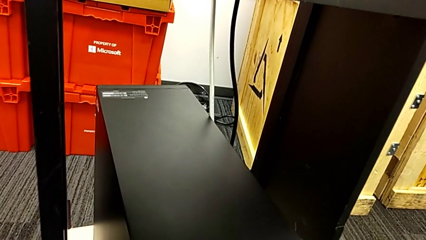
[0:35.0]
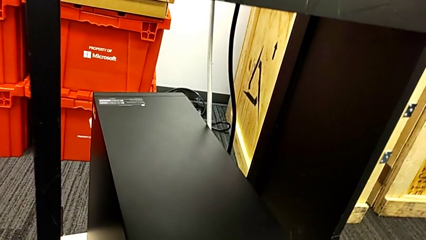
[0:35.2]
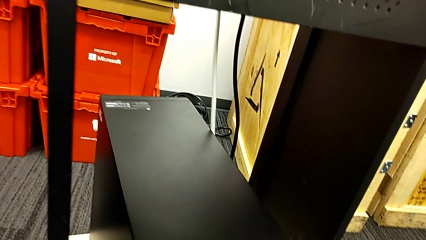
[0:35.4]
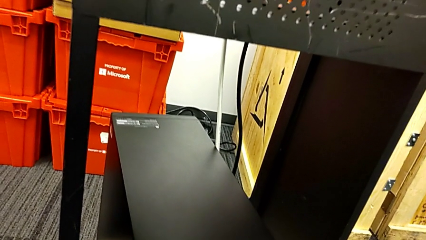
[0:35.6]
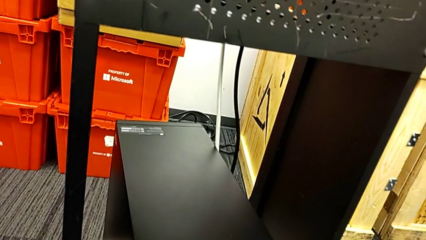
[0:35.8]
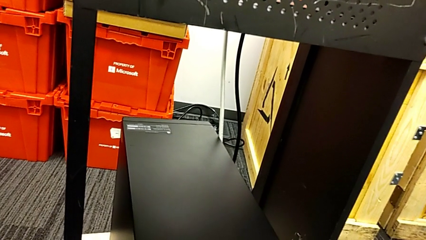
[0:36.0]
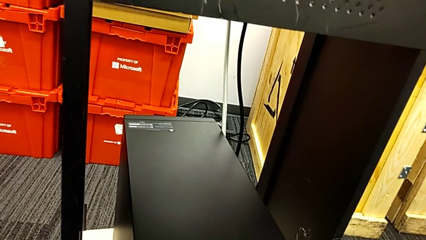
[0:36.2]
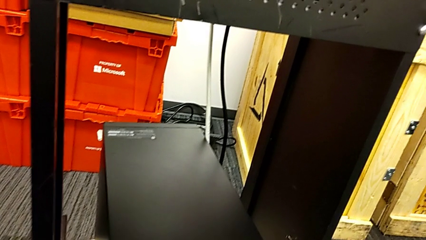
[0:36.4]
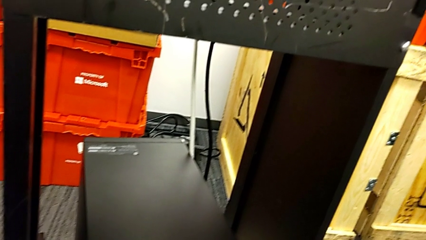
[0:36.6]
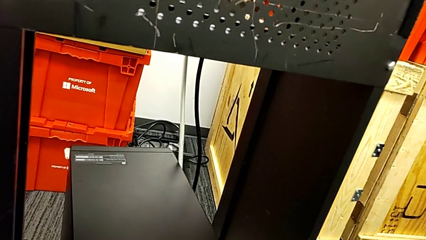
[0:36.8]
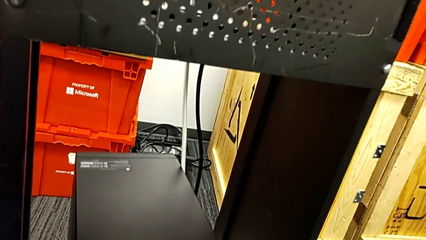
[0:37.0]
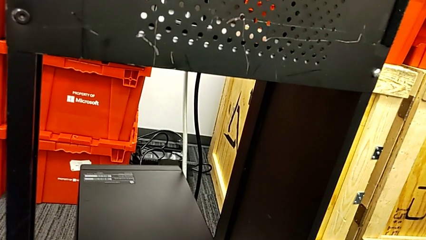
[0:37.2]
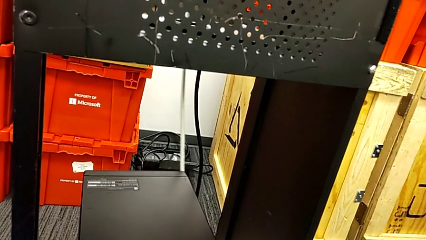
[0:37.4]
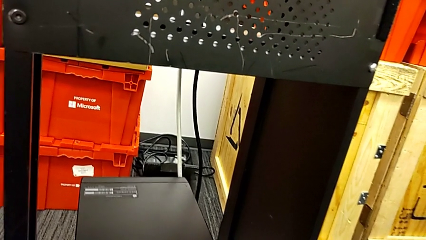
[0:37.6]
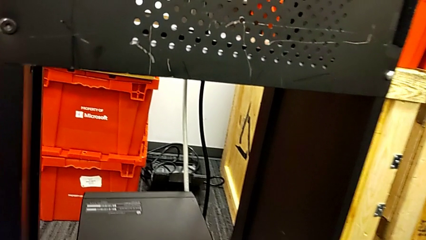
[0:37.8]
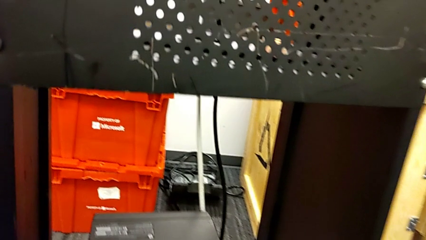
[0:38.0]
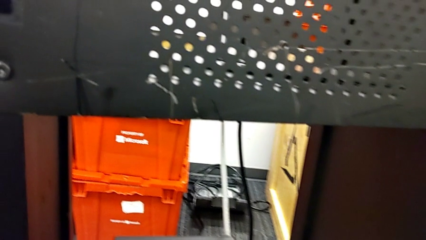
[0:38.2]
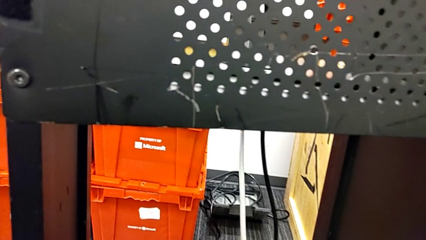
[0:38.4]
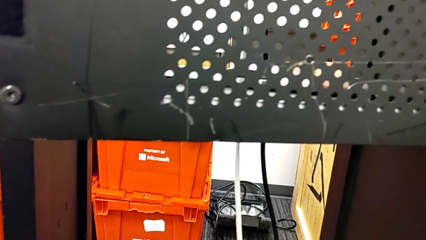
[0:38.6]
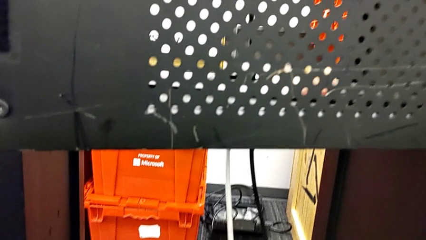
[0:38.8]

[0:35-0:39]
The camera wearer is detaching the cables from the computer tower. They keep holding the computer tower.

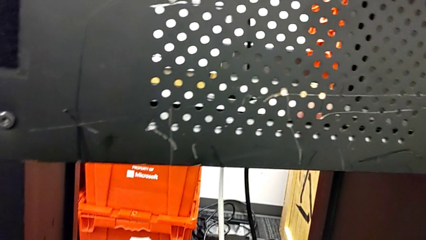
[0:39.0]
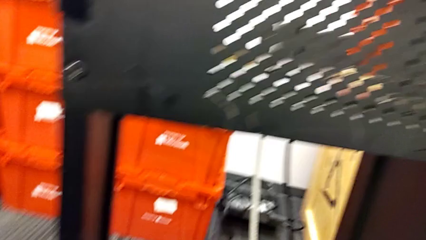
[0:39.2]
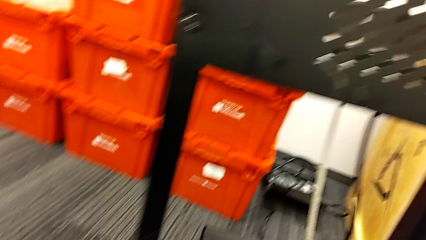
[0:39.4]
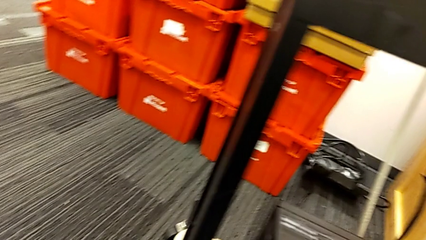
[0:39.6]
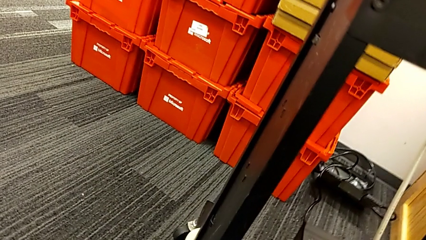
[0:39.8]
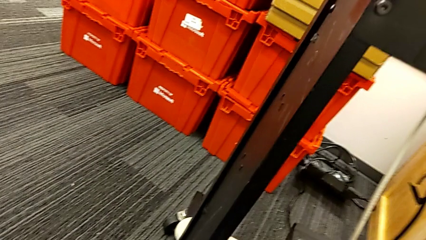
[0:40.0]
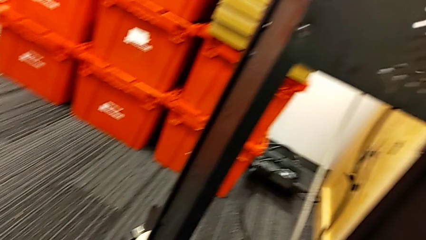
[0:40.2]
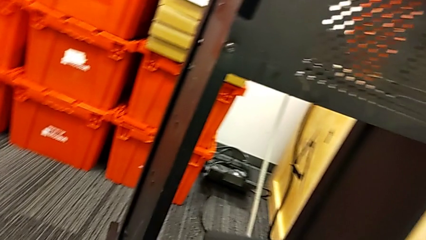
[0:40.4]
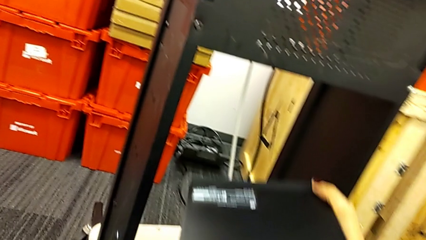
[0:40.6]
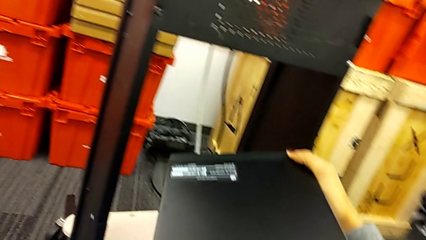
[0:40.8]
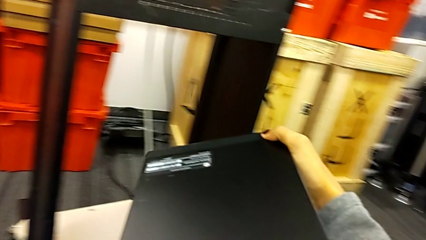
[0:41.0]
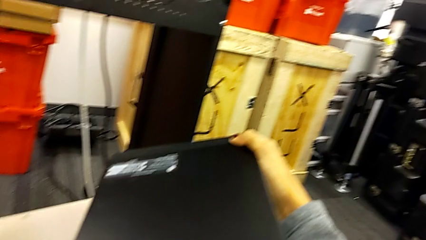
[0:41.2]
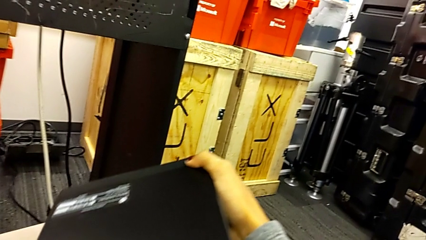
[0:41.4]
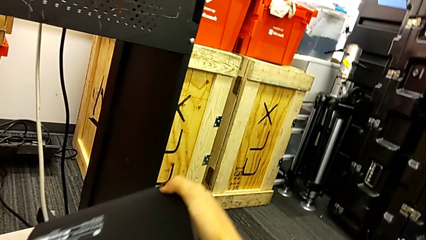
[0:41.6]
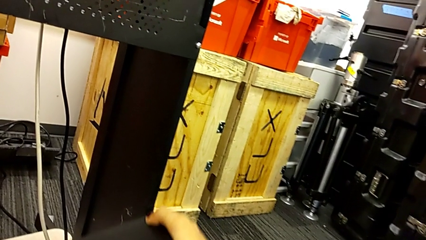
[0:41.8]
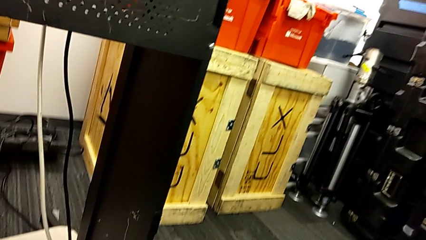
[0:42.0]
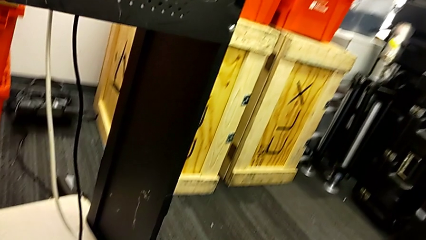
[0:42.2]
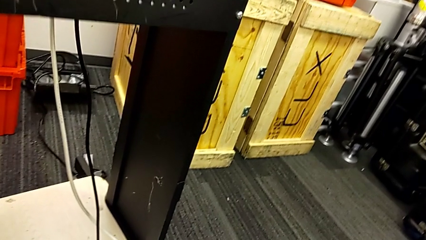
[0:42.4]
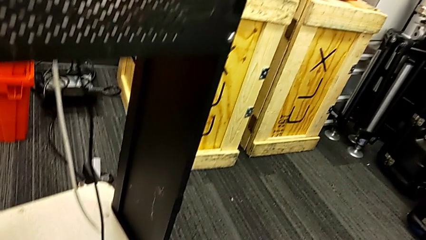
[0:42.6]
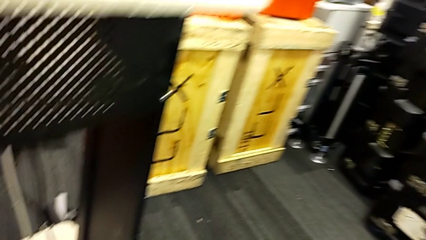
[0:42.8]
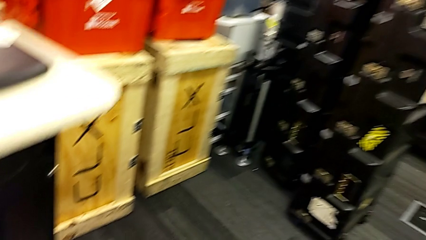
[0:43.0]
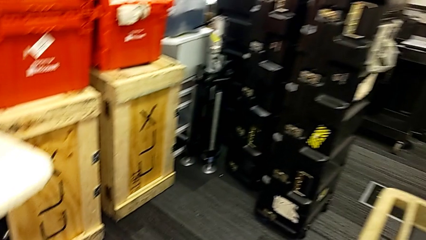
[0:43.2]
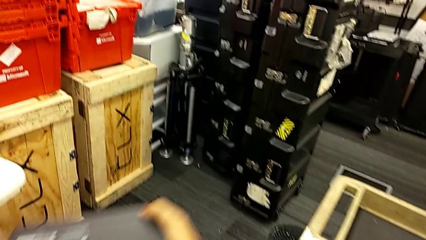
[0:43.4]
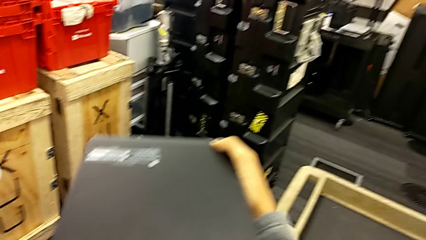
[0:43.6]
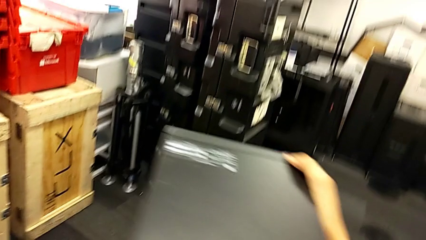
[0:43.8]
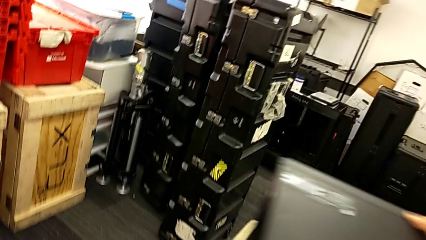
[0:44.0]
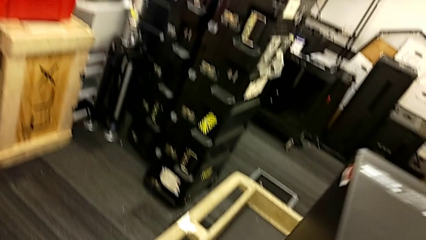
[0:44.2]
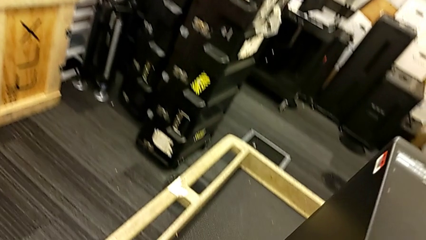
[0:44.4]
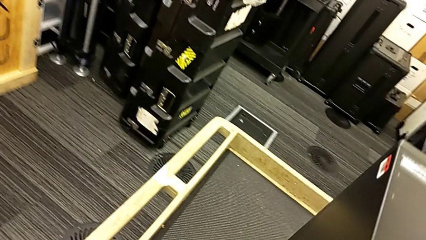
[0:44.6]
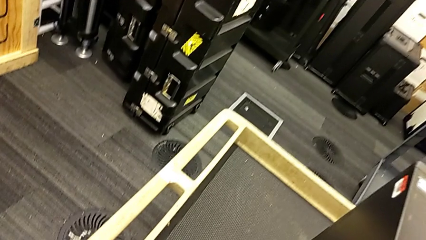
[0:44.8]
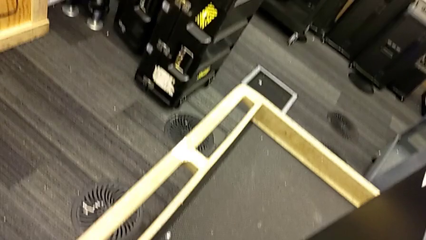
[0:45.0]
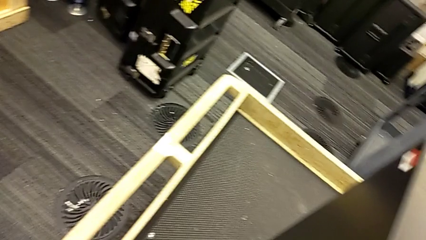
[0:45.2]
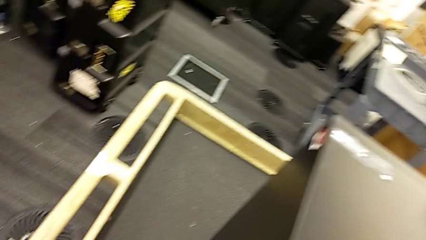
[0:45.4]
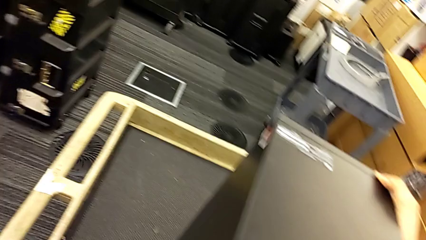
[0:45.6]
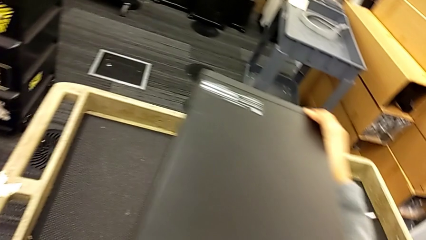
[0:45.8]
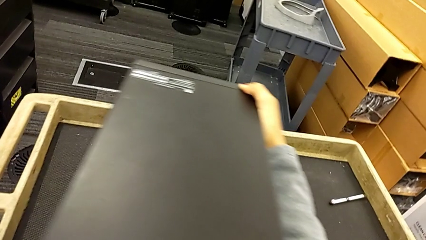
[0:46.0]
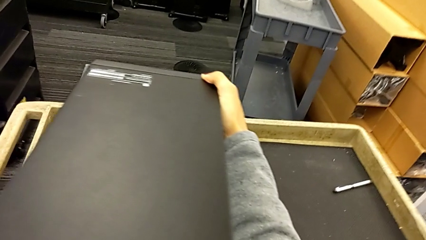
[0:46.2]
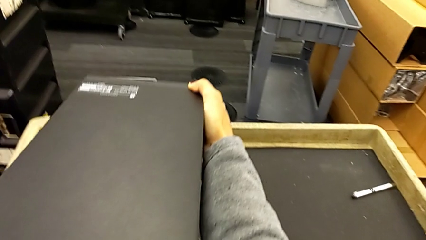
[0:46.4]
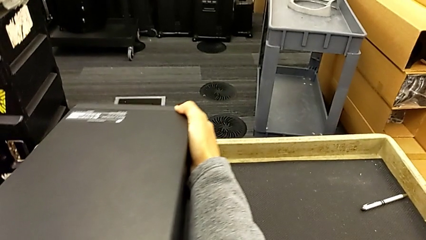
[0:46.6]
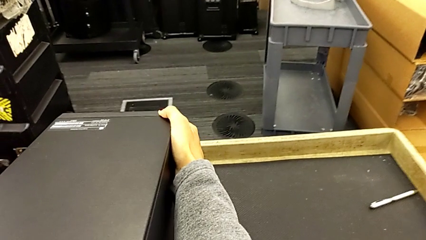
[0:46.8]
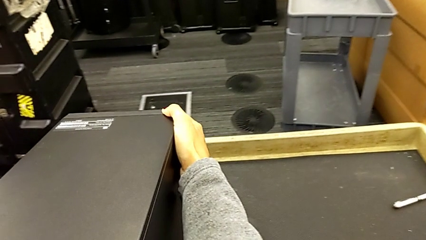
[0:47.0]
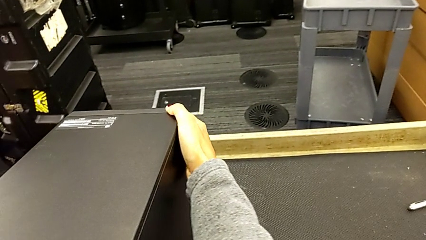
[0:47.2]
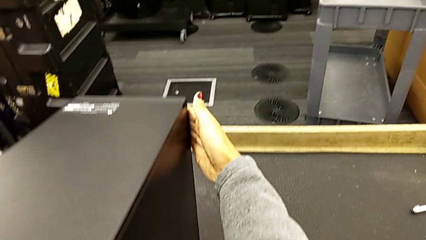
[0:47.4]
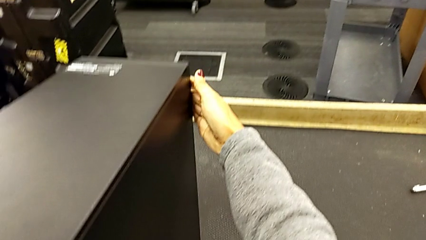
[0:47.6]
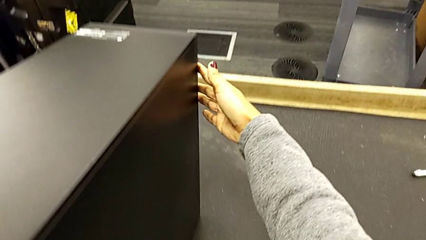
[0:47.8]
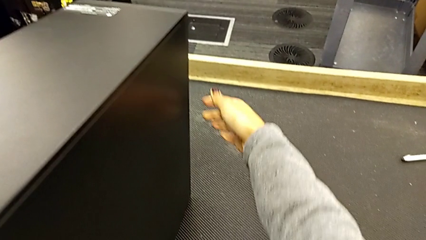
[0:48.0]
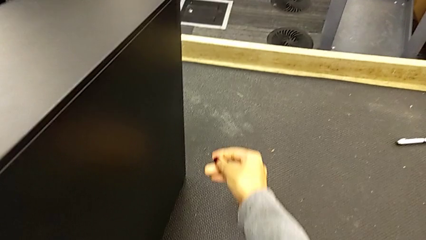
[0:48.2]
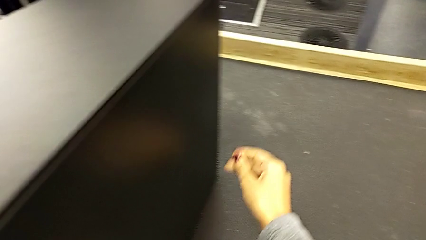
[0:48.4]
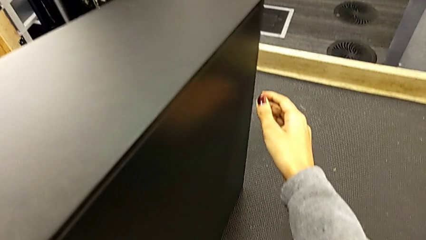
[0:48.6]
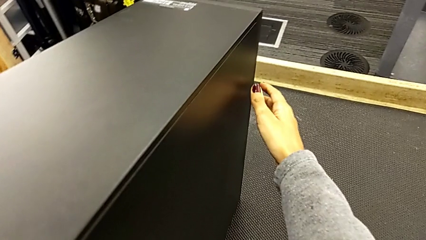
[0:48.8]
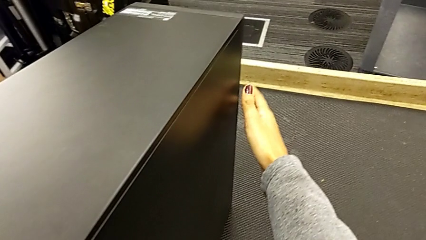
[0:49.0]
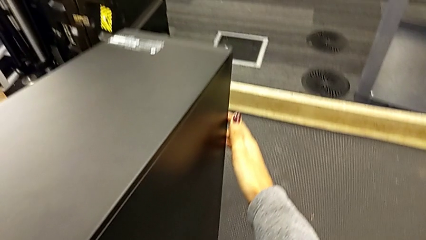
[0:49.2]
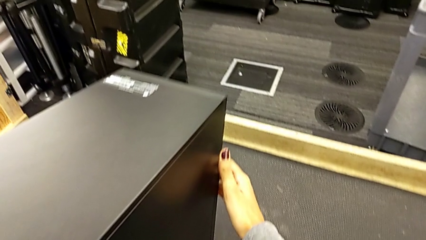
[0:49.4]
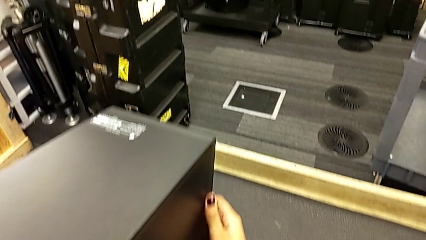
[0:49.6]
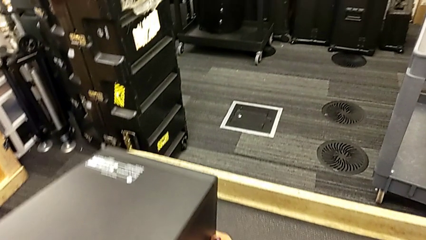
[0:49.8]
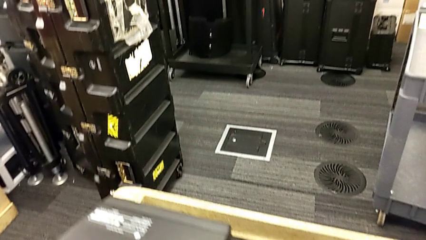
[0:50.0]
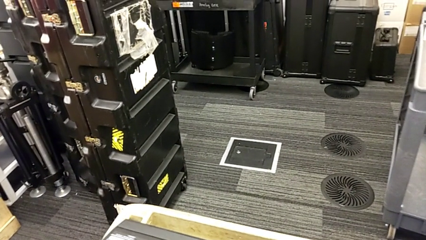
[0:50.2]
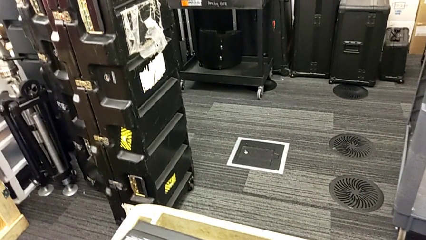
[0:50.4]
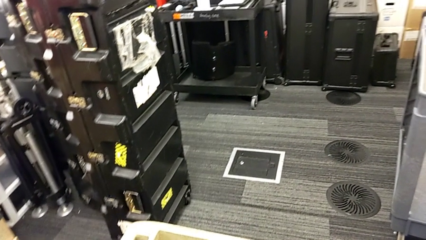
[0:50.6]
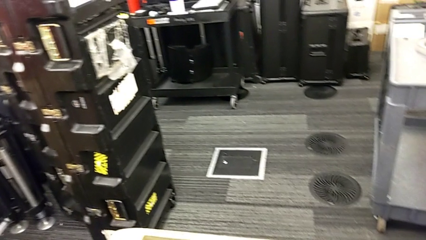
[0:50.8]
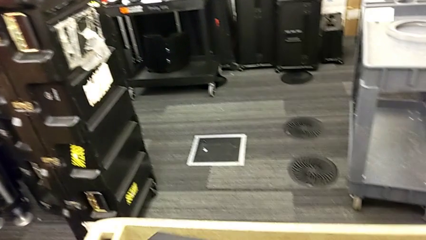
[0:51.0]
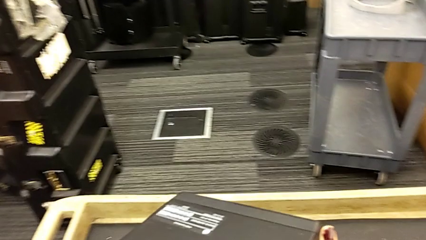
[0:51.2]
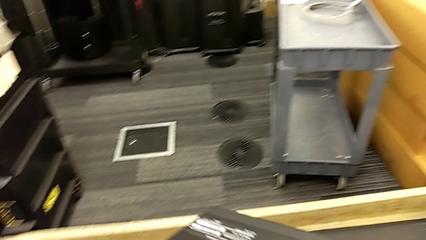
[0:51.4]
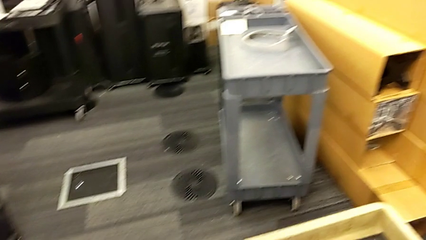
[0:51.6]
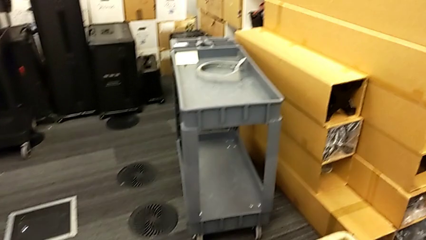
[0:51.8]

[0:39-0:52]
The camera wearer is placing the computer tower on the table to their left. They lift the computer tower and place it.
